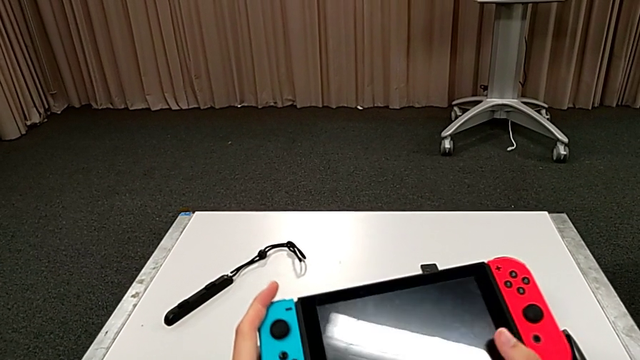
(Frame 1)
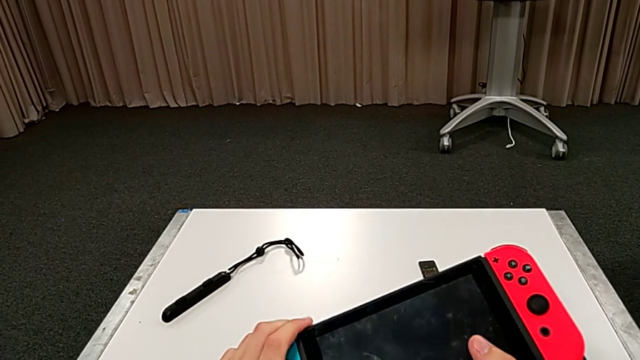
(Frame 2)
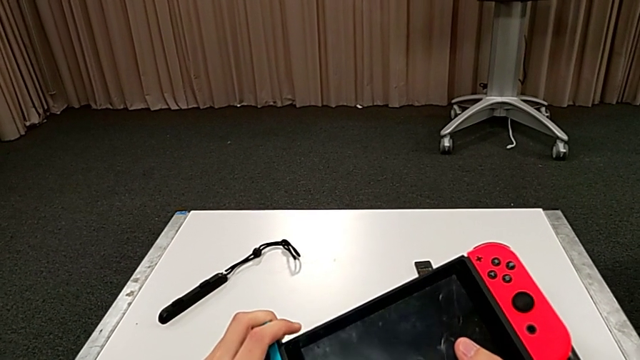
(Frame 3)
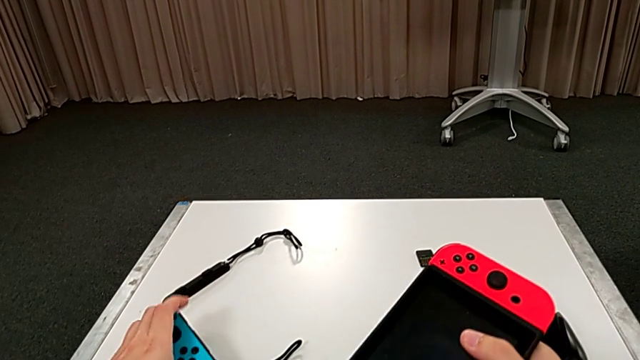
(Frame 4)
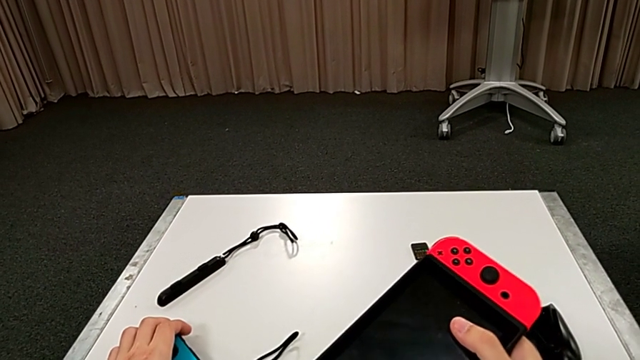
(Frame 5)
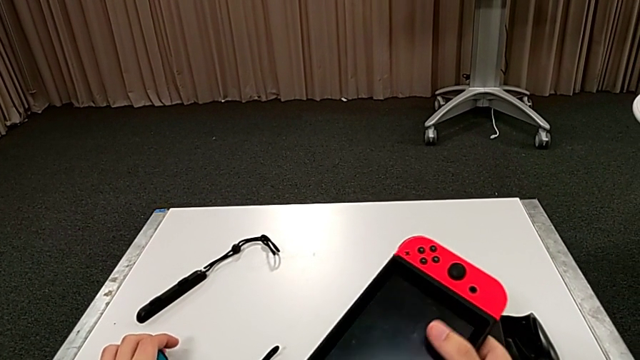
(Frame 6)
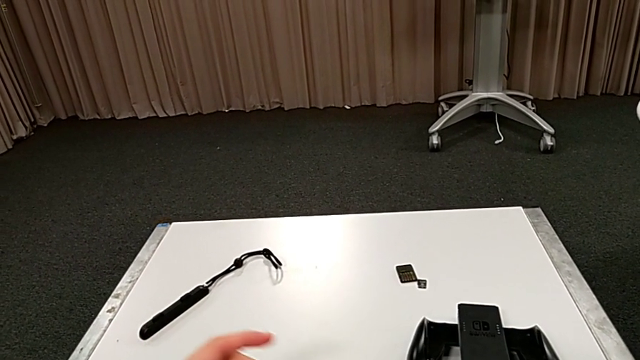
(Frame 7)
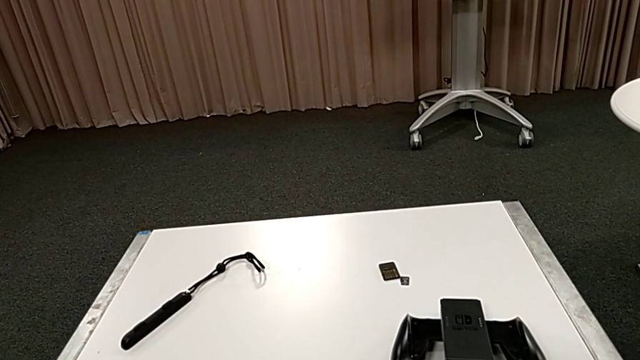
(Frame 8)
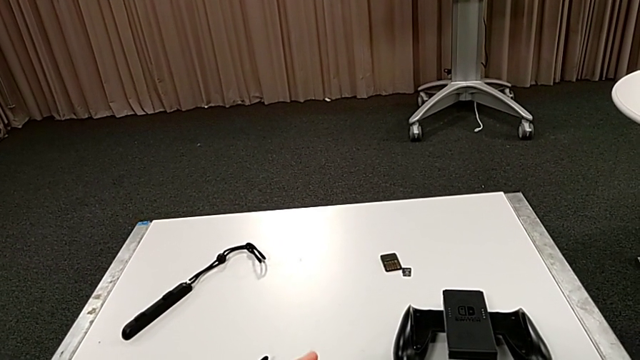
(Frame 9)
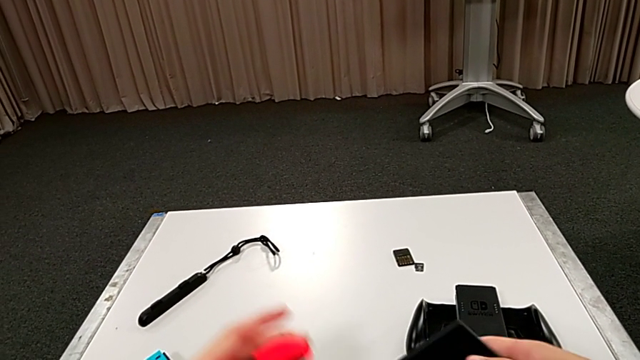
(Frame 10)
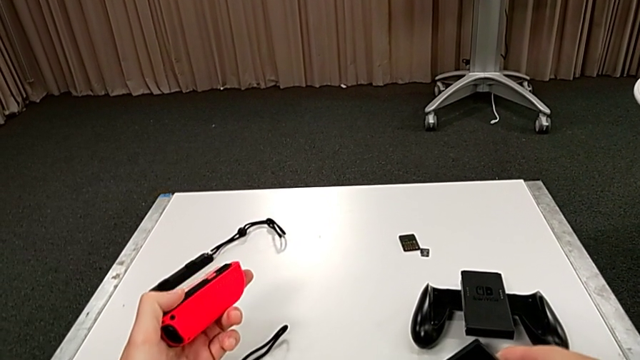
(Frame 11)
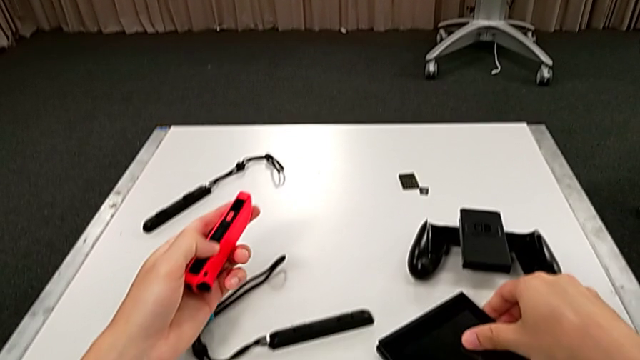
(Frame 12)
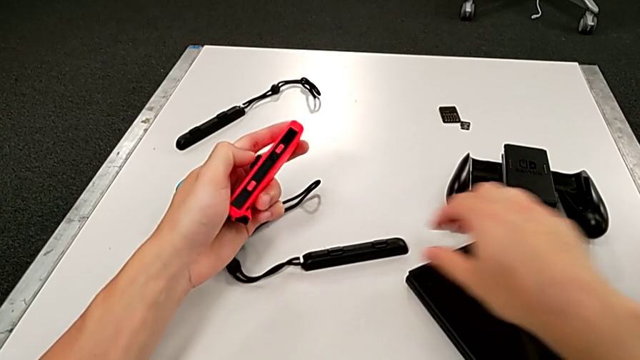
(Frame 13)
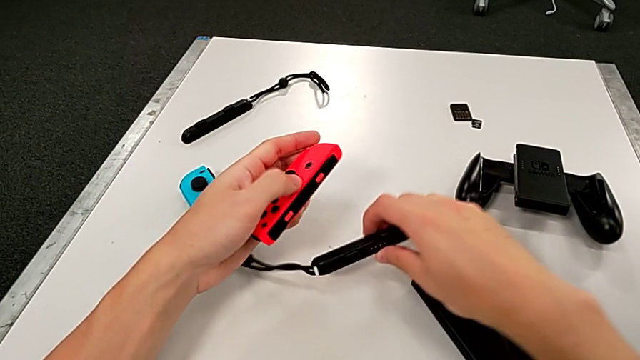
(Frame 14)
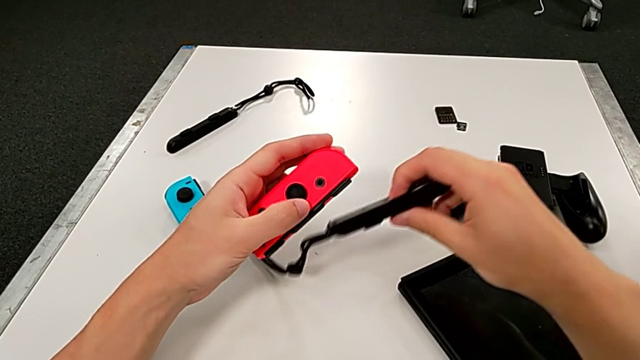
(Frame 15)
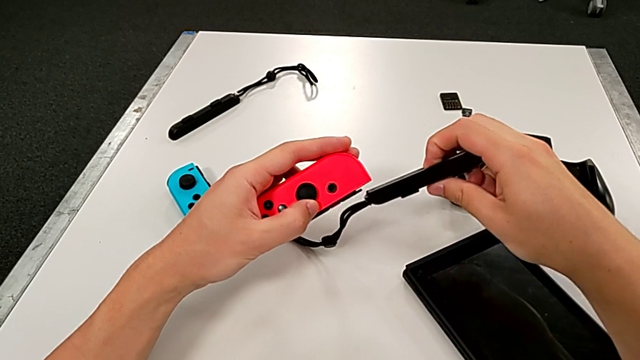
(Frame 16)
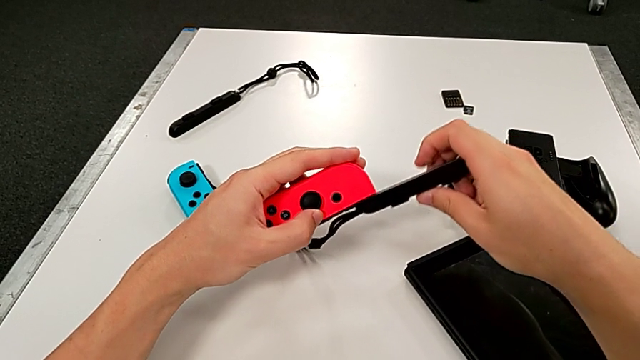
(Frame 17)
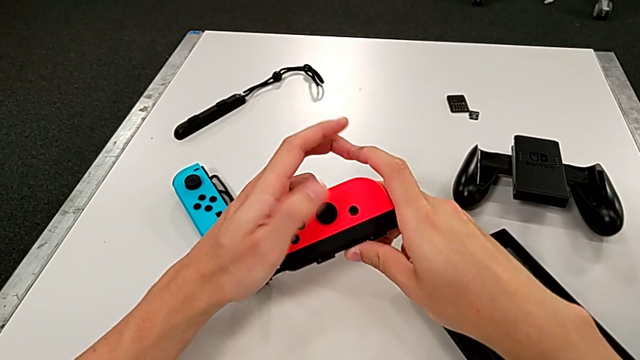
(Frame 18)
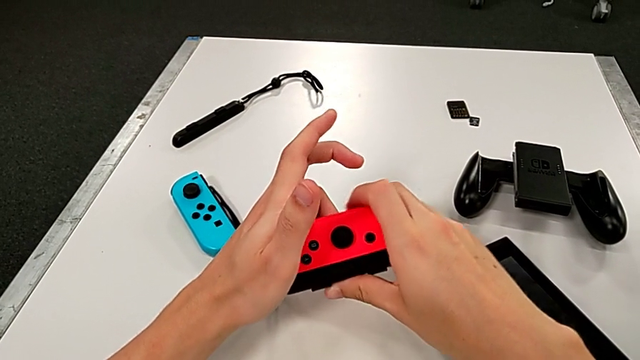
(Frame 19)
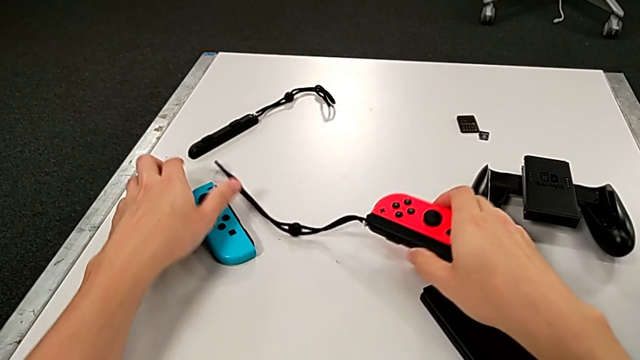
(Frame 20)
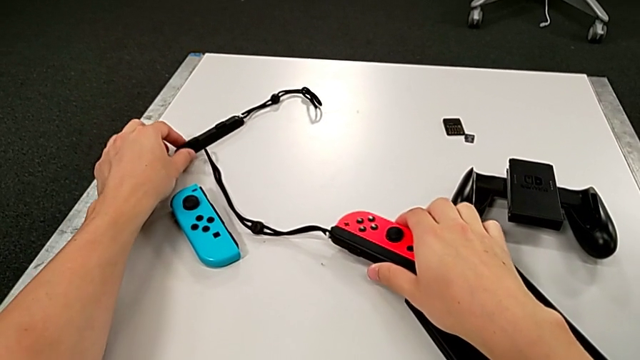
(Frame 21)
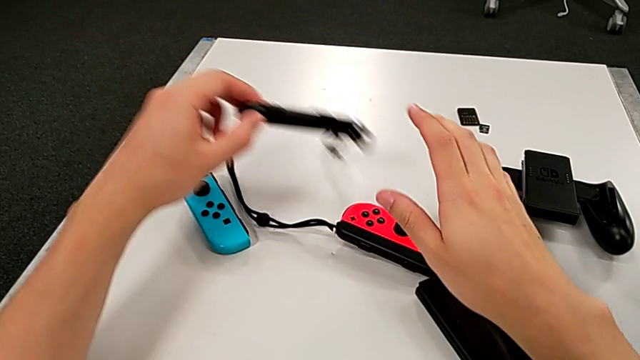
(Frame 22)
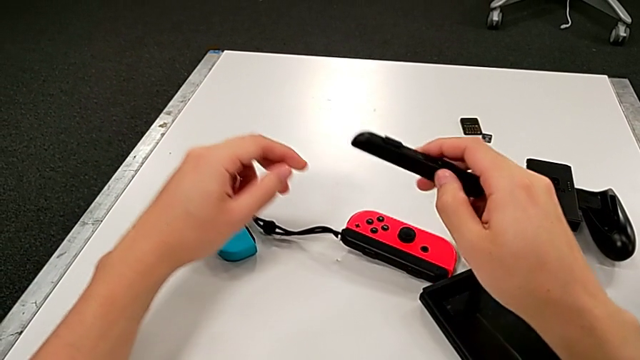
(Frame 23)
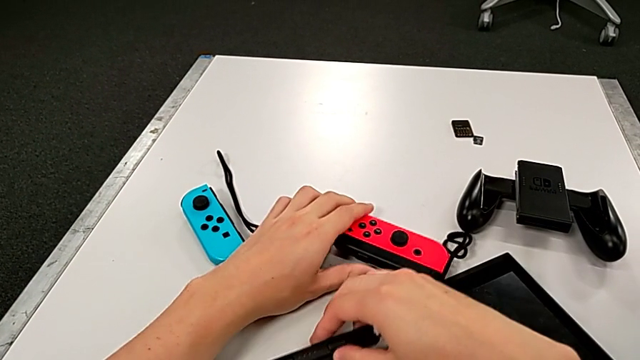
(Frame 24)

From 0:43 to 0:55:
The camera wearer is assembling the red Joy-Con controller and the Joy-Con strap. They withdraw the blue Joy-Con controller, place the Joy-Con controller, grab the red Joy-Con controller, grab the Joy-Con strap, wrongly insert it, inserting the wrong strap into the Joy-Con controller, place the red Joy-Con controller, lift the second Joy-Con strap and grab the red Joy-Con controller.

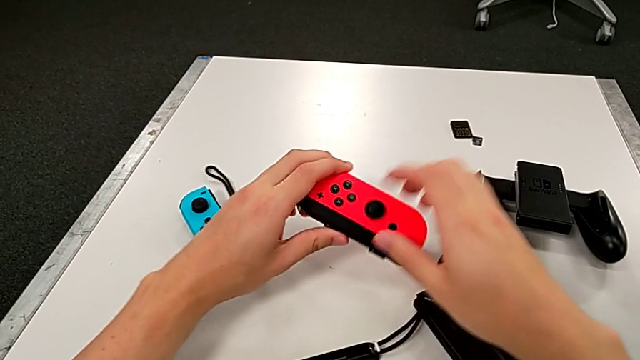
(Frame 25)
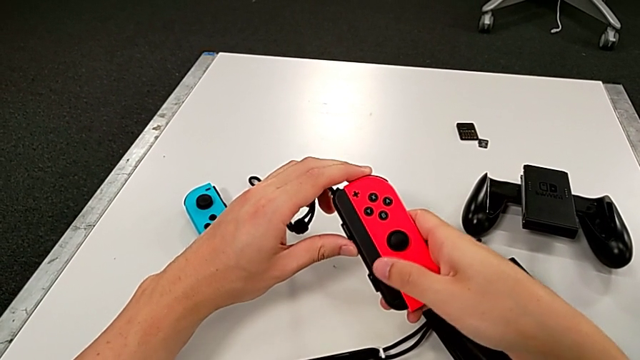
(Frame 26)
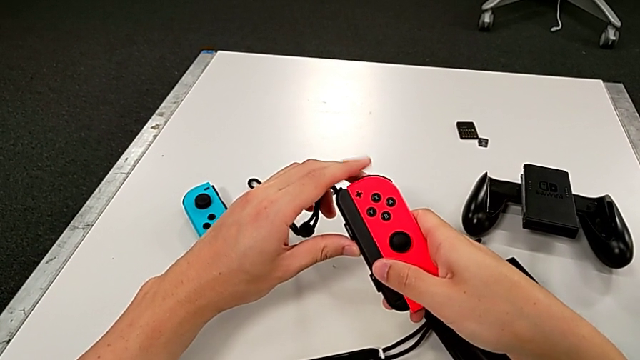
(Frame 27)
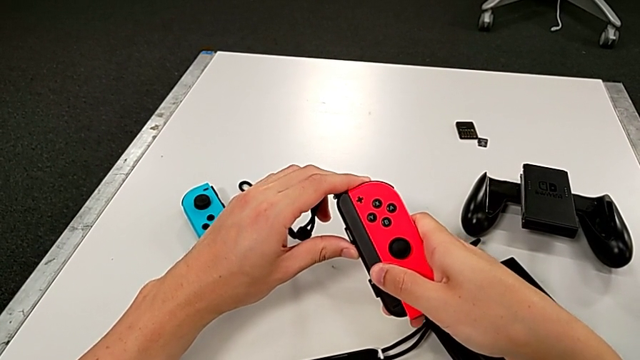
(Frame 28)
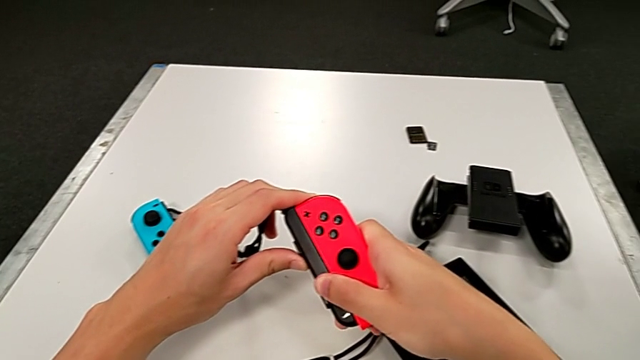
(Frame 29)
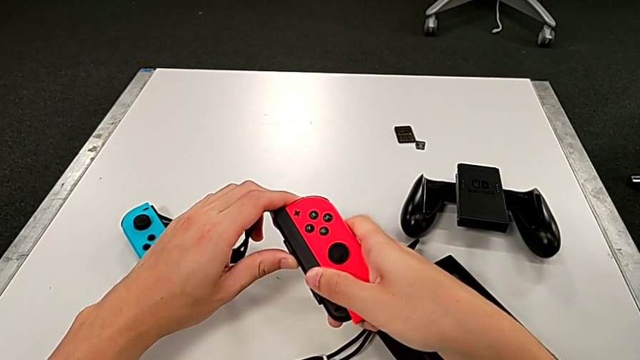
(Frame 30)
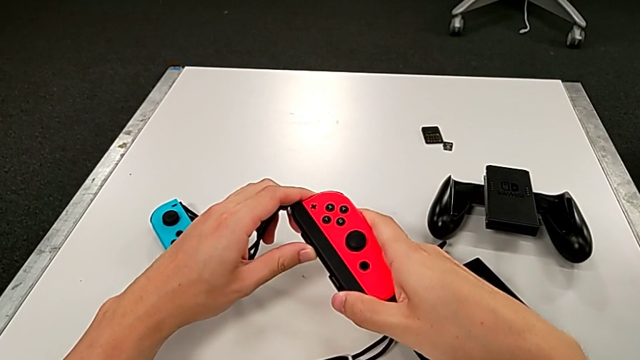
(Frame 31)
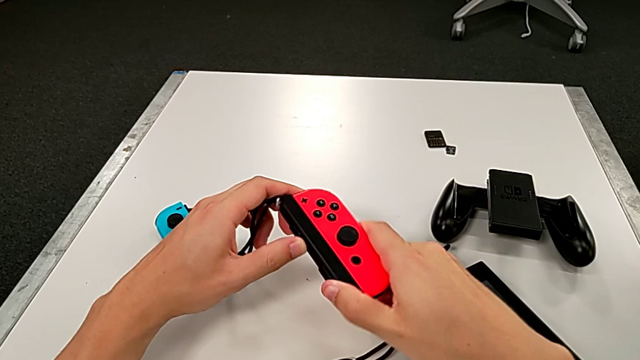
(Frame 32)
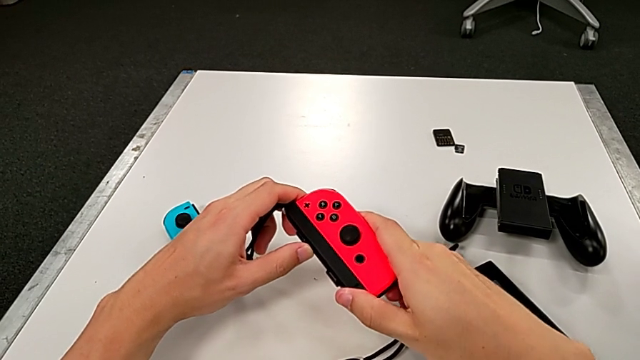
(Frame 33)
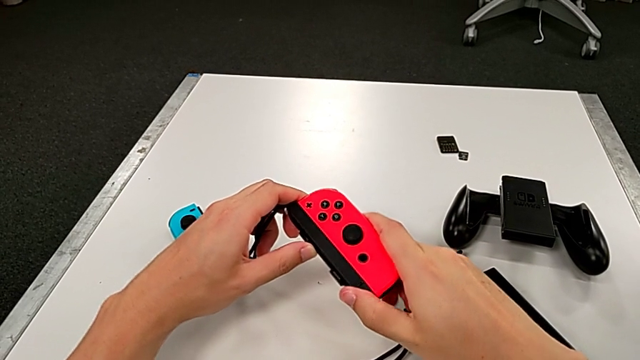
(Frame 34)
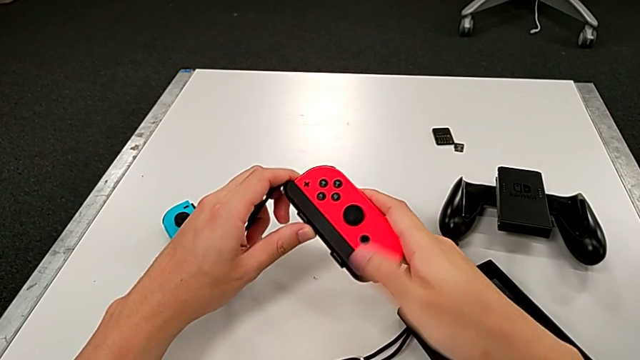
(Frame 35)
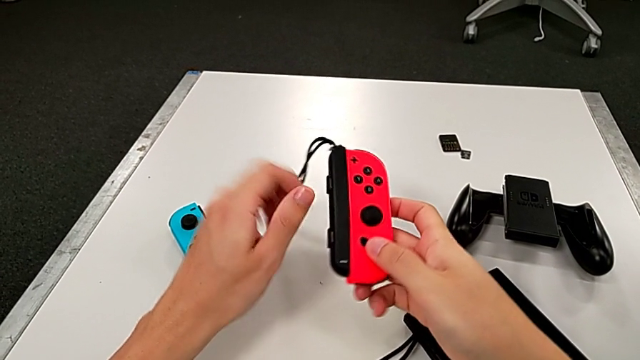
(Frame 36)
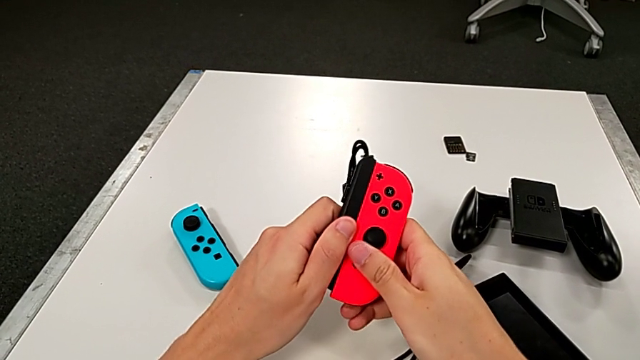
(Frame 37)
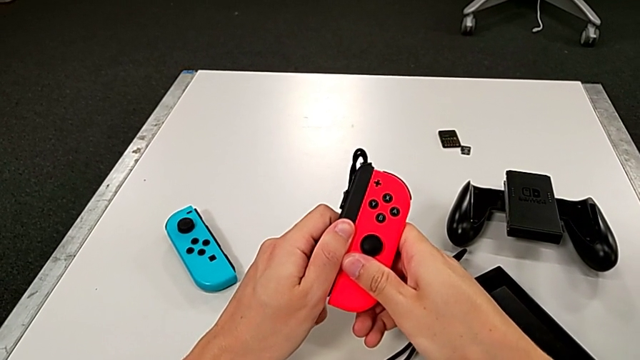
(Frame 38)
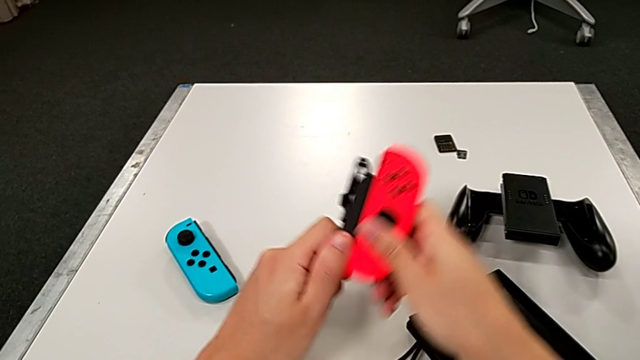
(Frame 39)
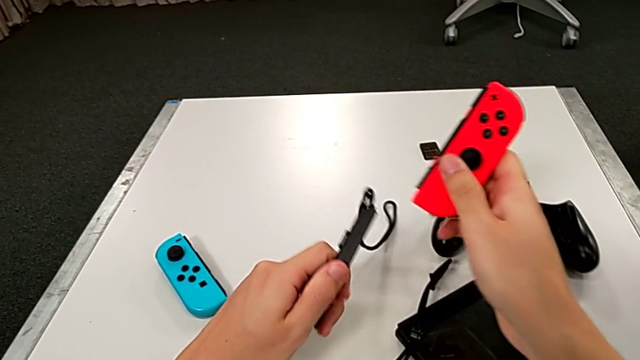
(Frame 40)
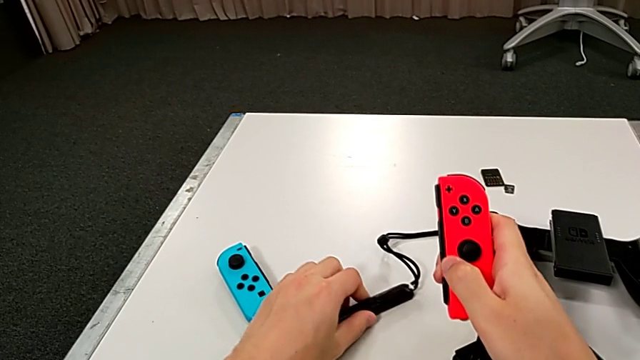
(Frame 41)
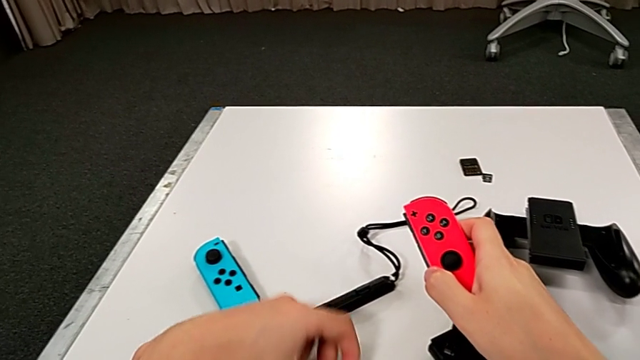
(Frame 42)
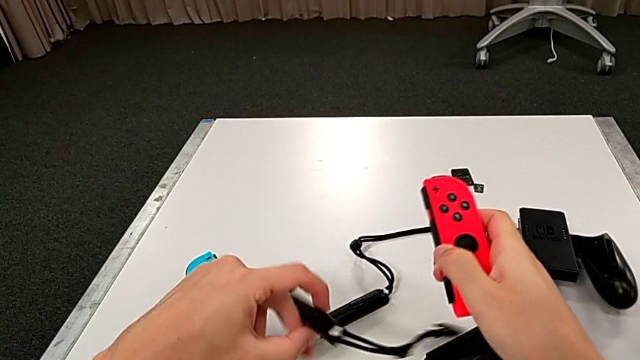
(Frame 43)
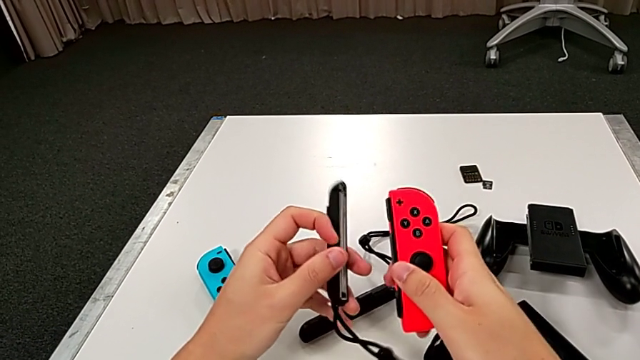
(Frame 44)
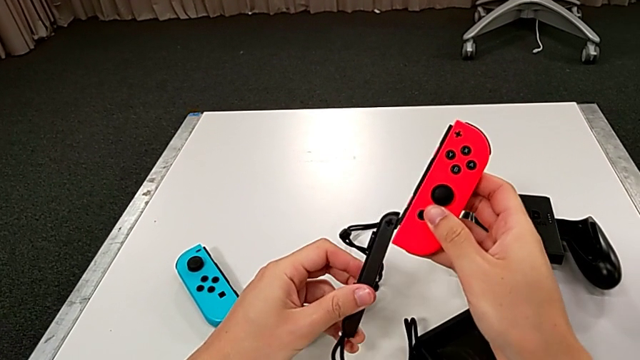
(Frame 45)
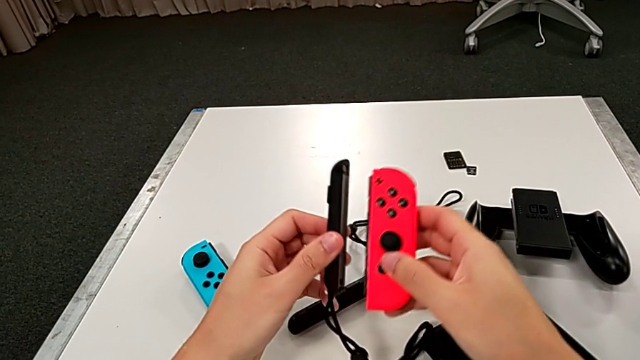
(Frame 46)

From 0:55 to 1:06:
The camera wearer is assembling the red Joy-Con controller and the Joy-Con strap. They wrongly withdraw the first Joy-Con strap, trying and failing to remove it from the Joy-Con controller, withdraw the Joy-Con controller, grab the first Joy-Con strap, withdraw it, place it and grab the second Joy-Con strap.
